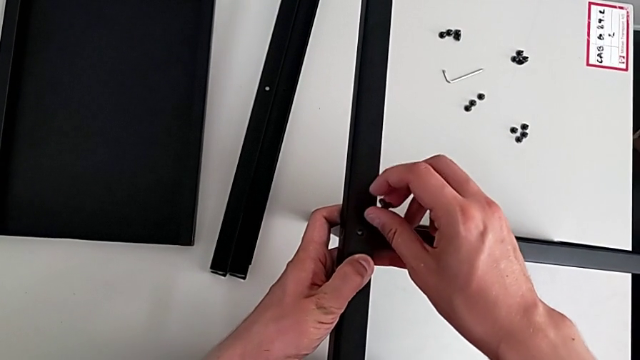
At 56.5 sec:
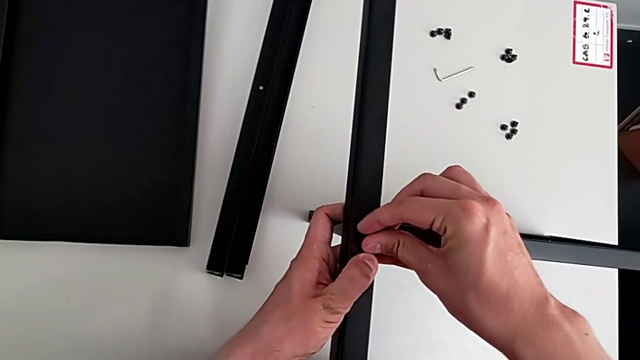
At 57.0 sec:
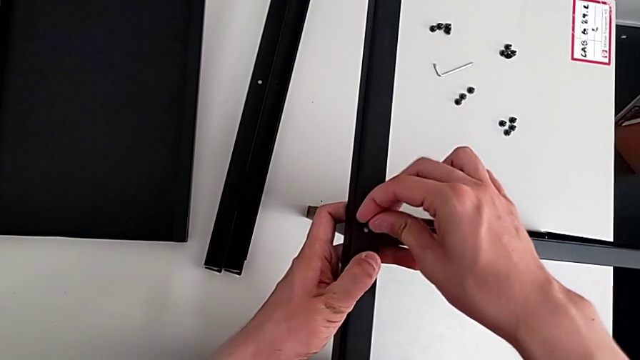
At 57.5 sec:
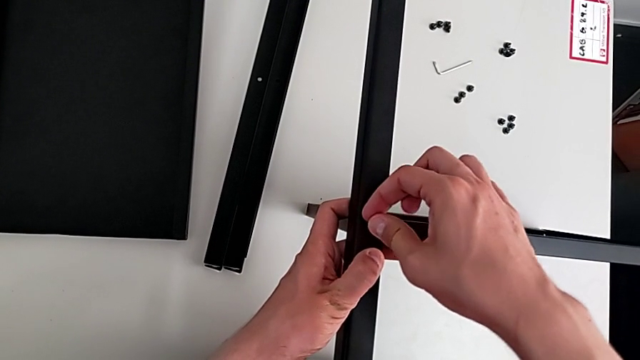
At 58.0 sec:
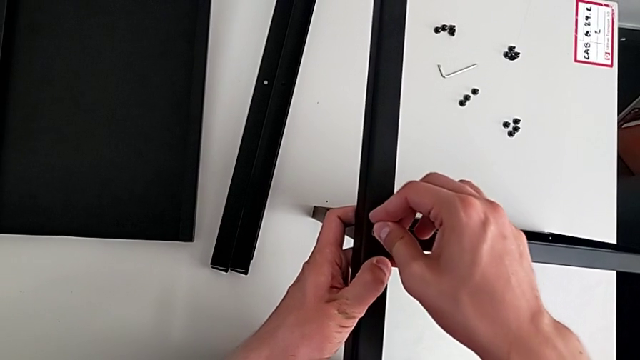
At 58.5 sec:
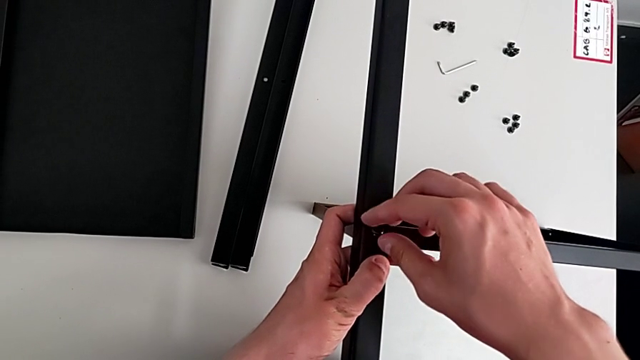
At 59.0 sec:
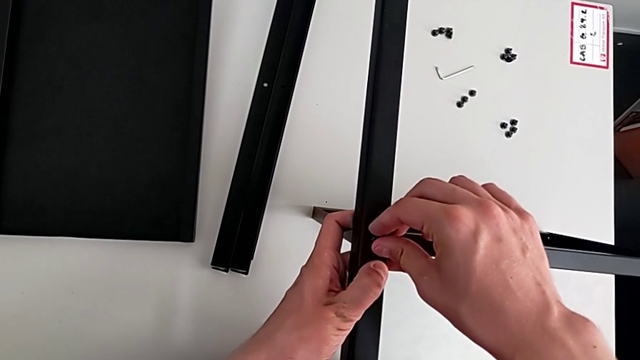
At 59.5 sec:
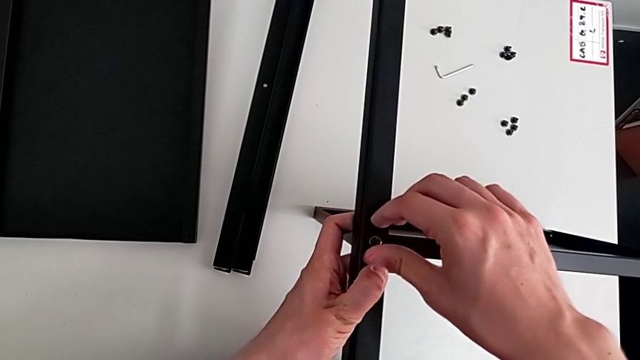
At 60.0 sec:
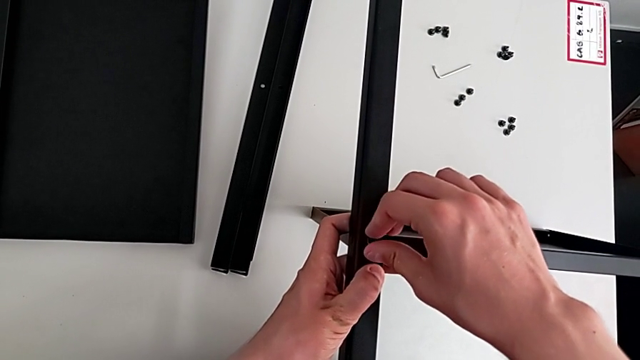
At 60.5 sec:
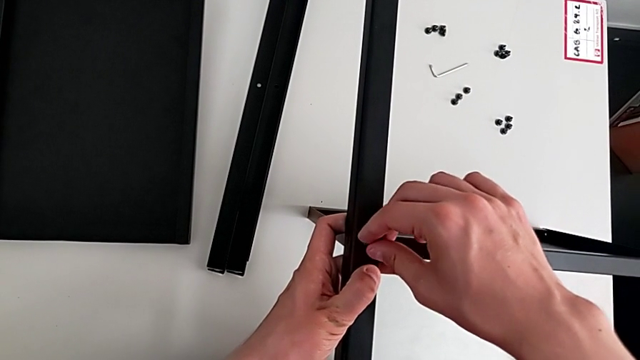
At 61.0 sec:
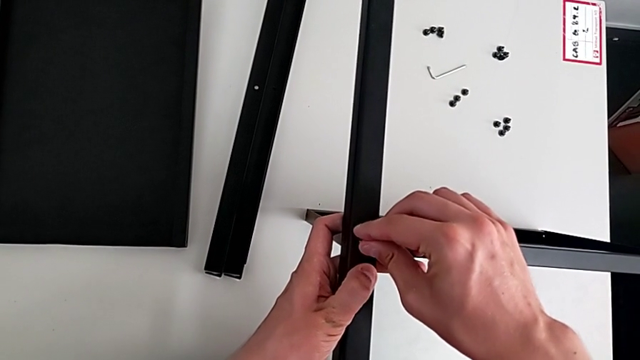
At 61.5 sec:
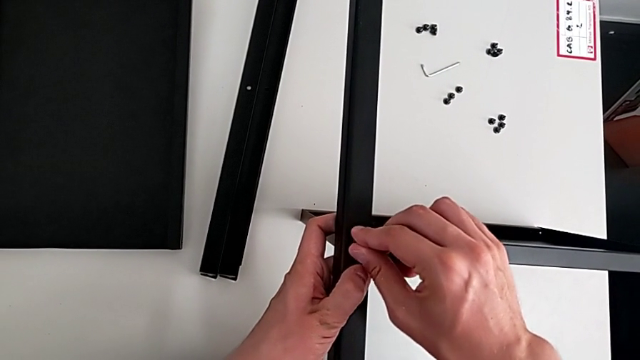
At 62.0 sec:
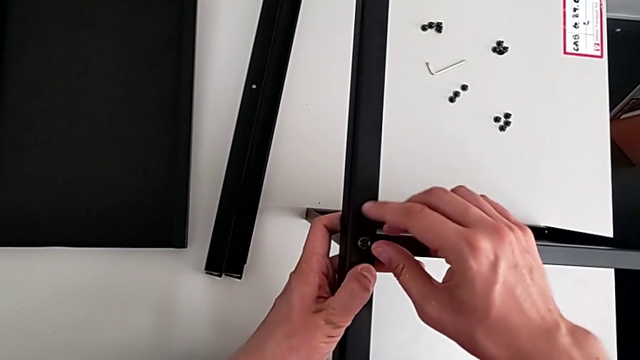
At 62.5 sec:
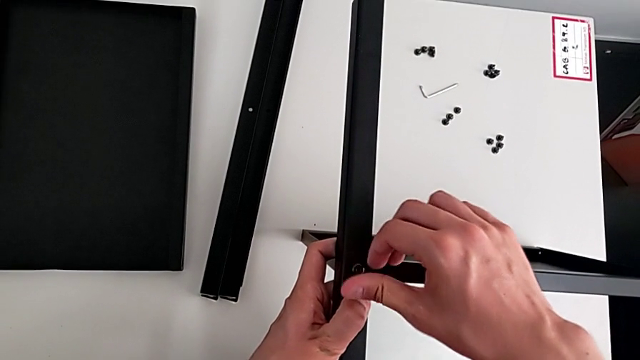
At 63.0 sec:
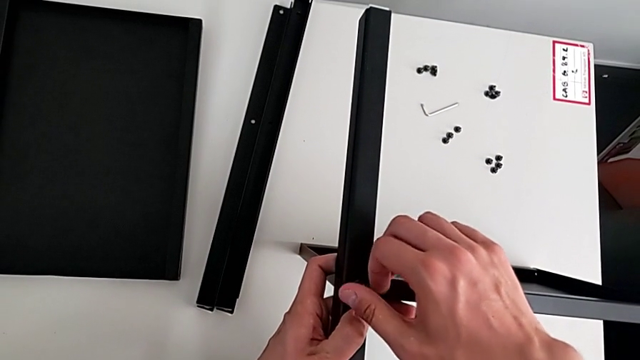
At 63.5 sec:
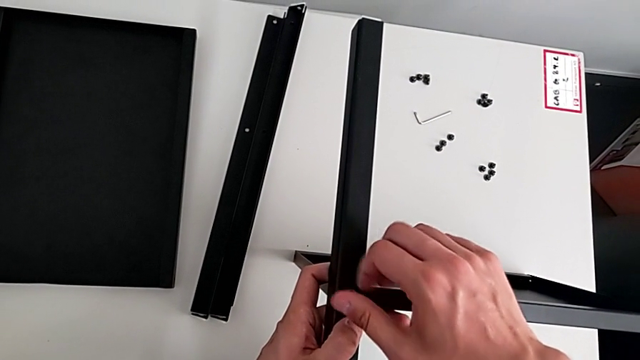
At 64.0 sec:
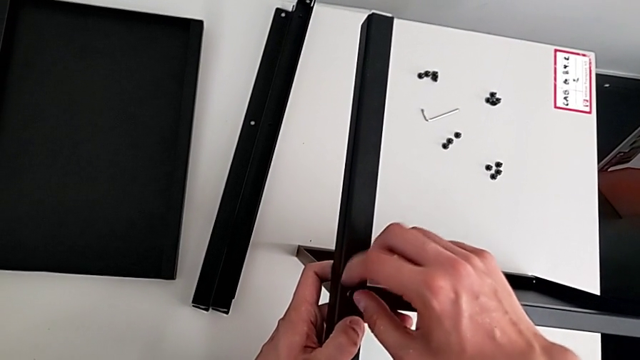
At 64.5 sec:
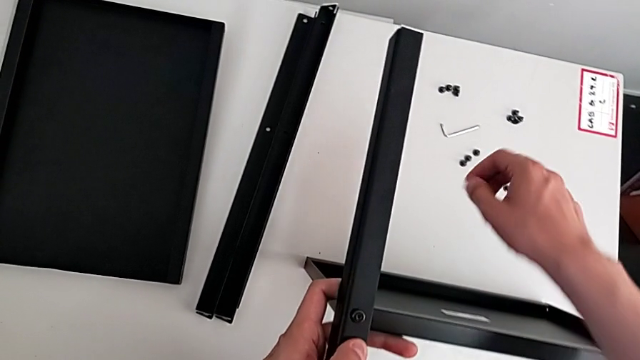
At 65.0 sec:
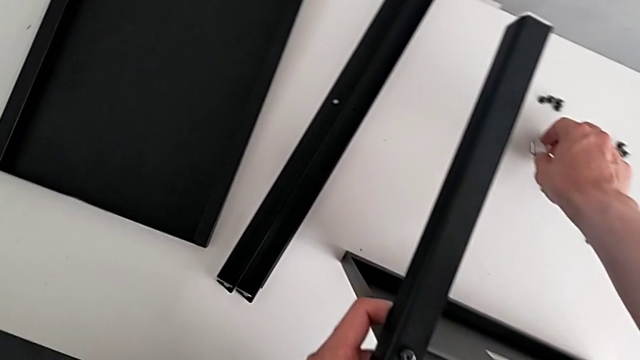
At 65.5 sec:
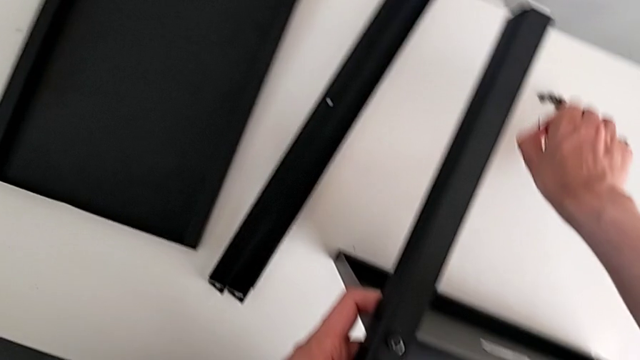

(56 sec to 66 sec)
The camera wearer is assembling the table with the furniture. They insert the hex socket head, screw the screw and grab the hex socket head.

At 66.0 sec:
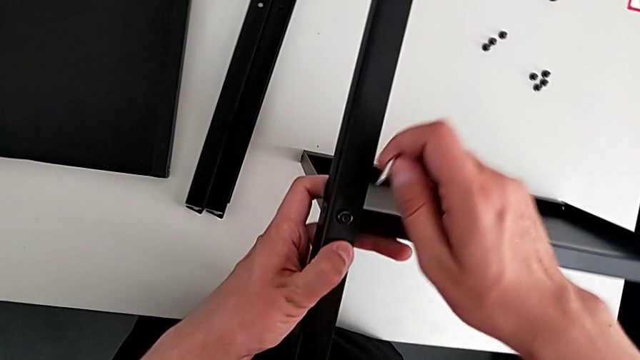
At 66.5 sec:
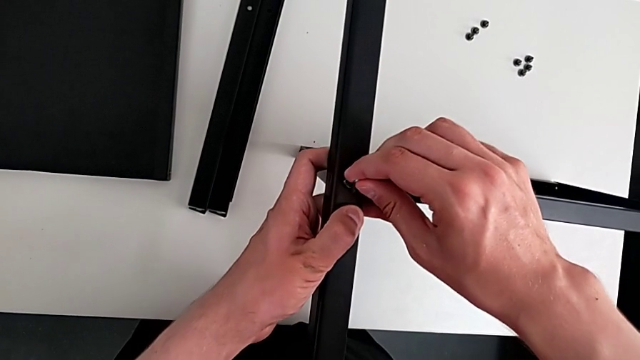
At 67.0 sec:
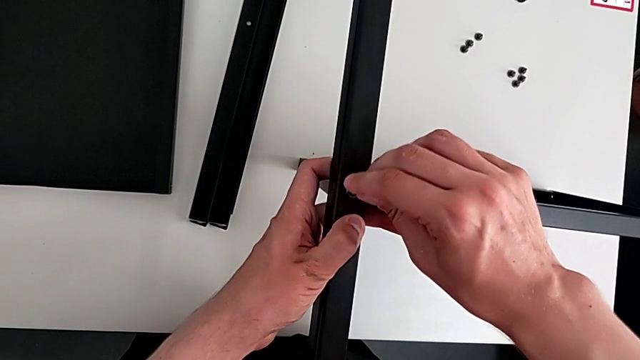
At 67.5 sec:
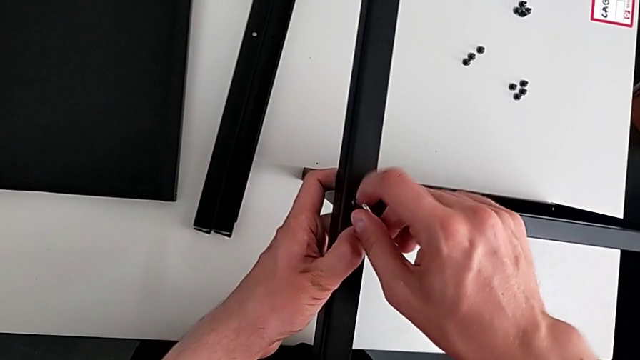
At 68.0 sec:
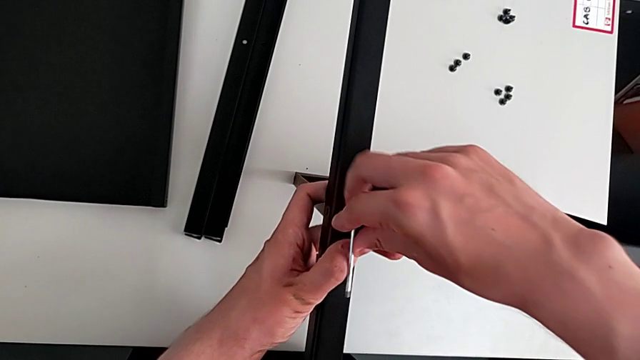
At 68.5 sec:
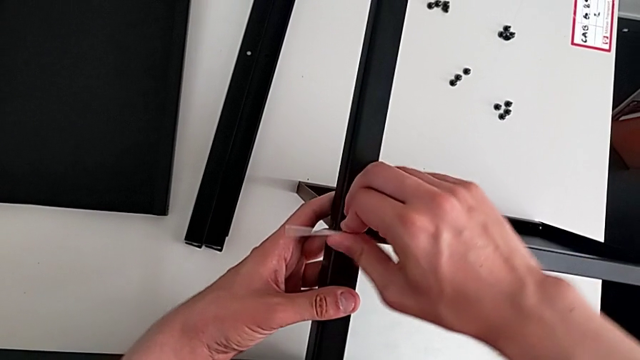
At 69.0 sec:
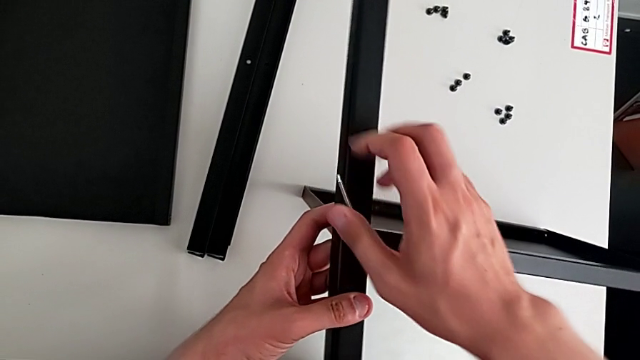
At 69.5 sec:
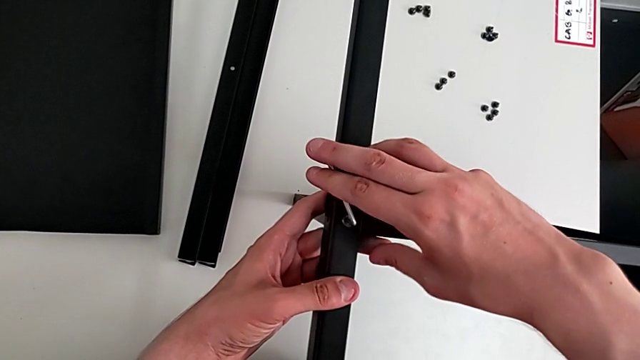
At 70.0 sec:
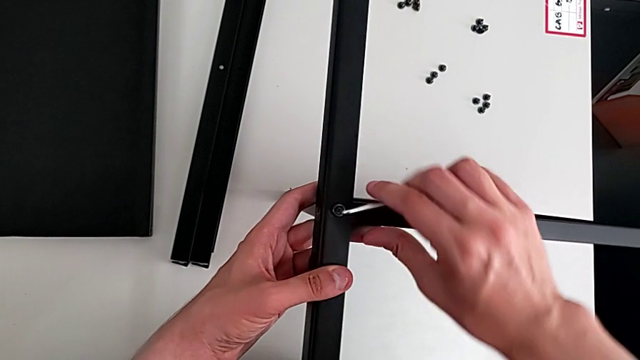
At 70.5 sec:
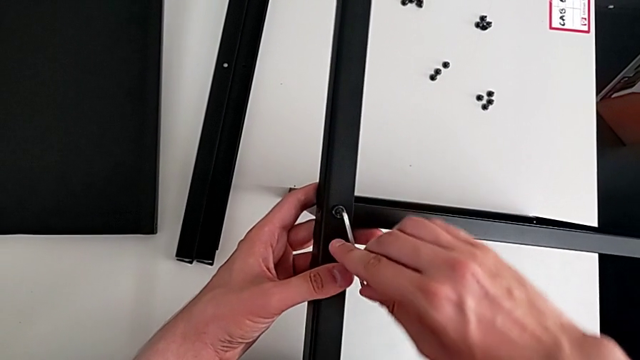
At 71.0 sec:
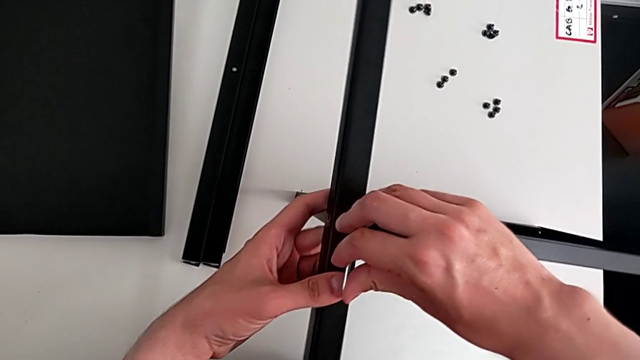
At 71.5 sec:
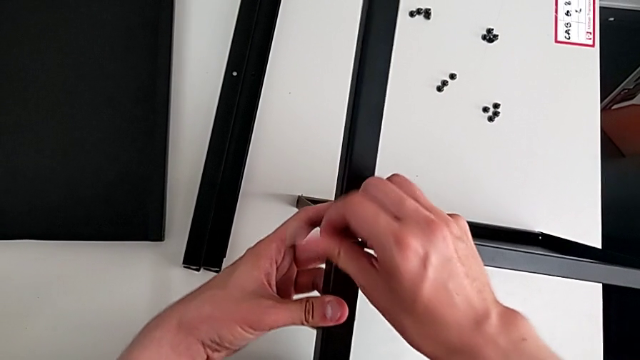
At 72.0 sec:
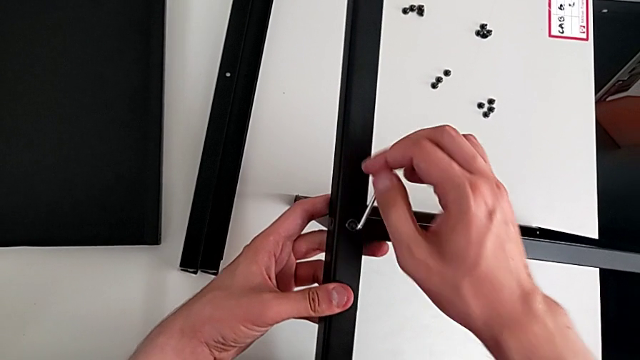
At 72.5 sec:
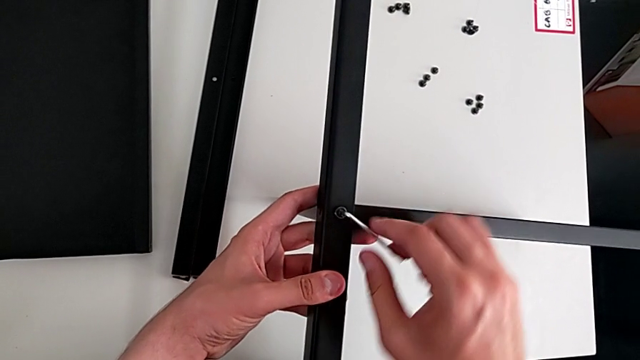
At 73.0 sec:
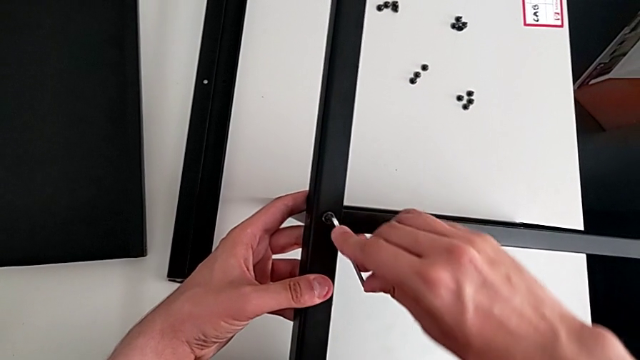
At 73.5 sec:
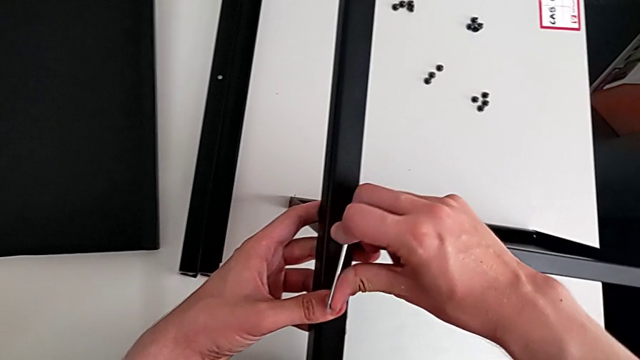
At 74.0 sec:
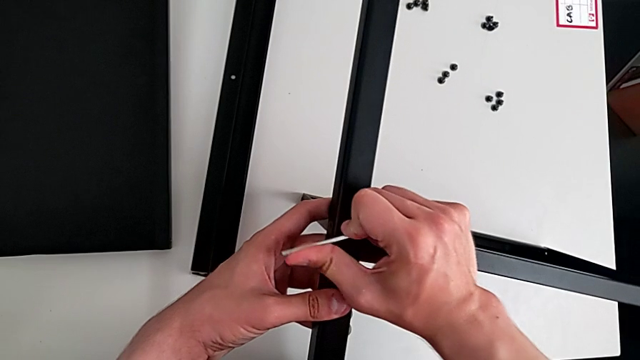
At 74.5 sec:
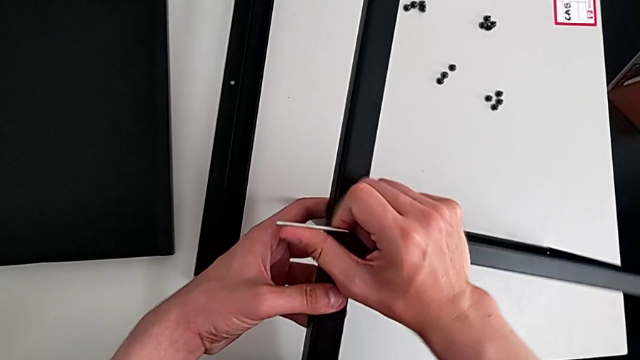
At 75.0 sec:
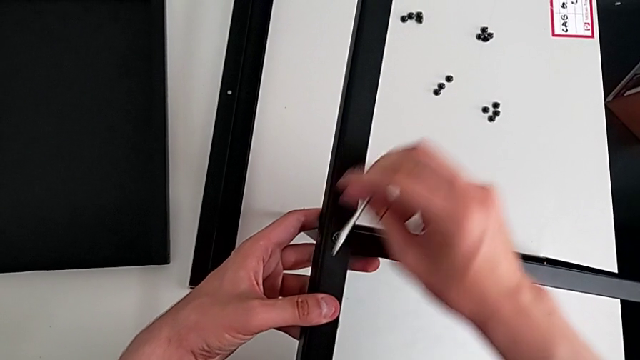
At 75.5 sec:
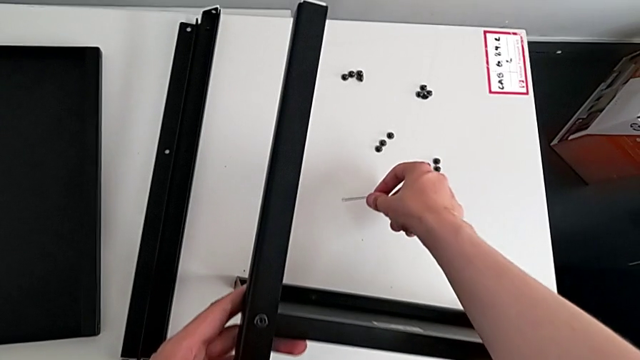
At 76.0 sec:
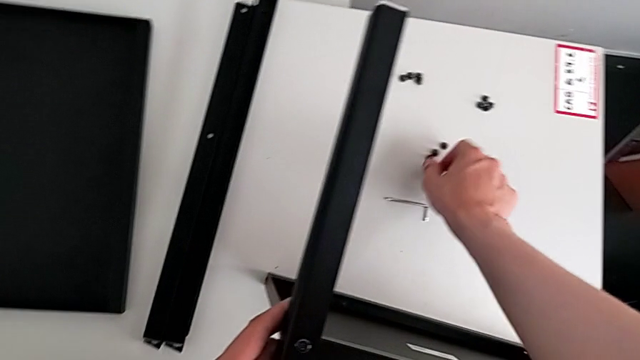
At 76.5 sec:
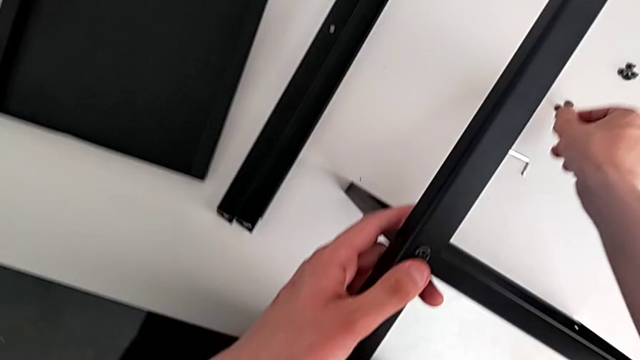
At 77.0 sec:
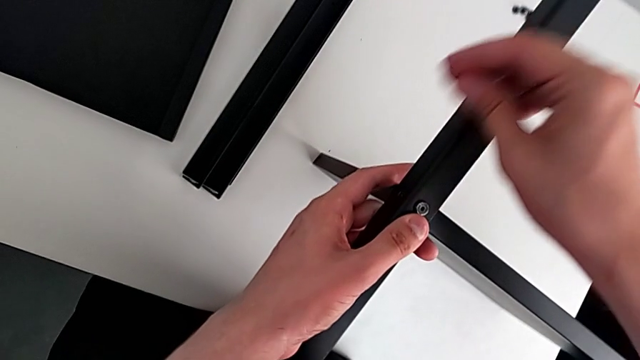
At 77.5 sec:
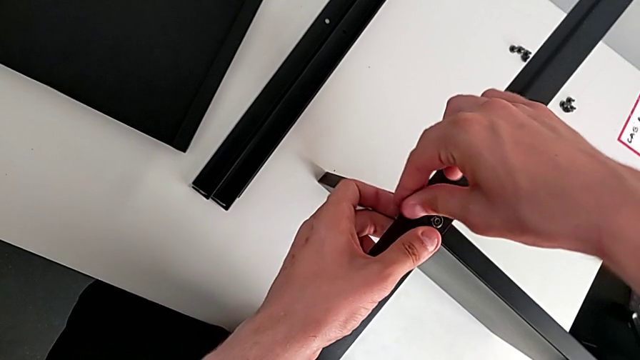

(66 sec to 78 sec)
The camera wearer is assembling the table with the furniture. They insert the hex socket head, screw it, withdraw it, grab the screw and insert it.
